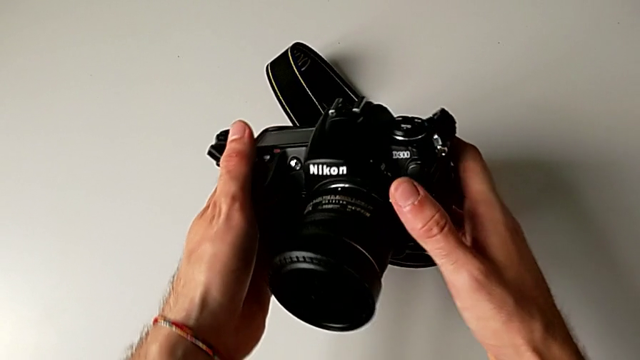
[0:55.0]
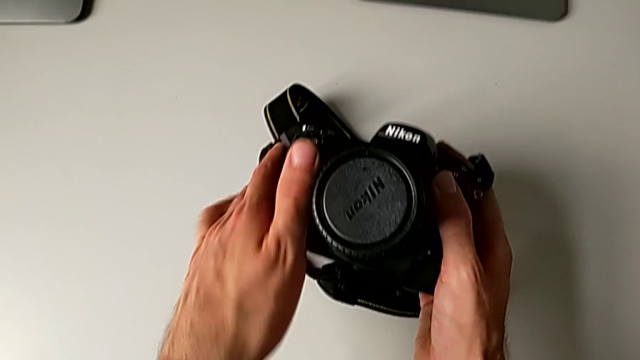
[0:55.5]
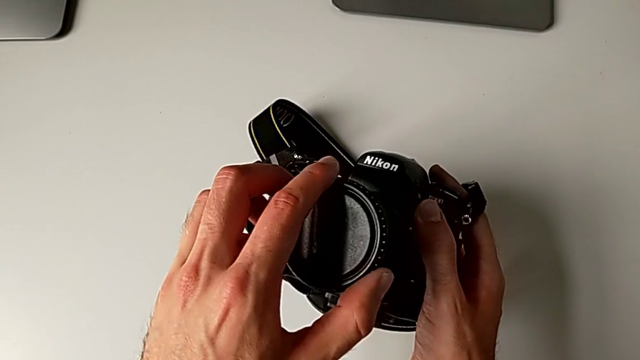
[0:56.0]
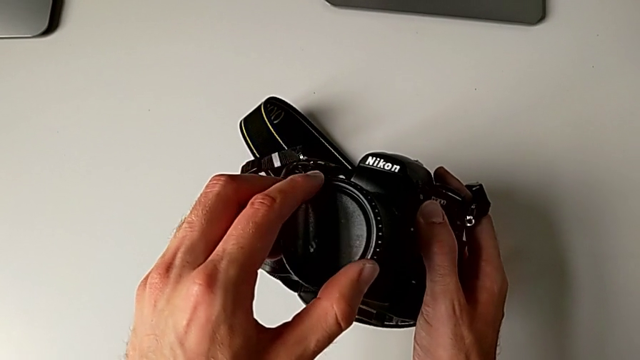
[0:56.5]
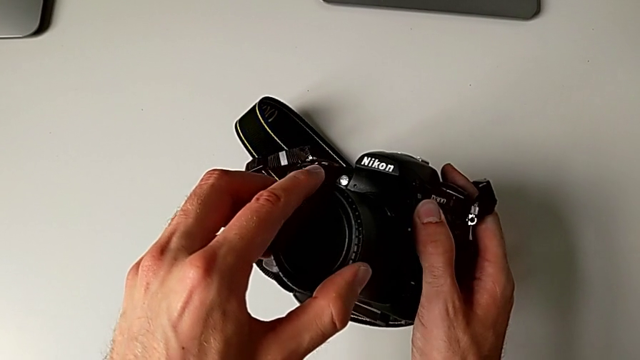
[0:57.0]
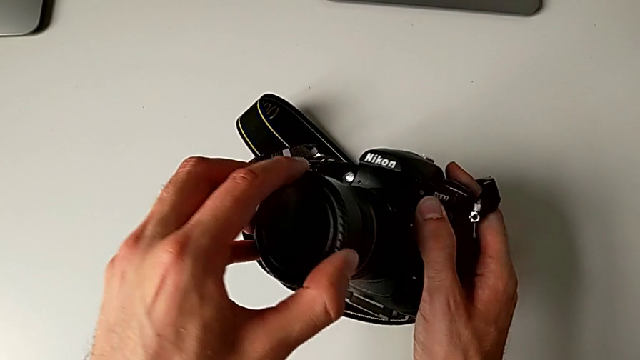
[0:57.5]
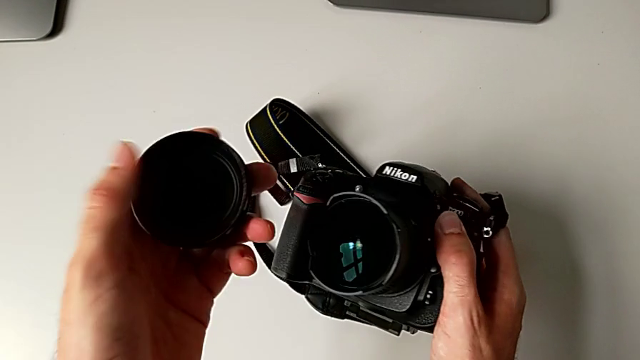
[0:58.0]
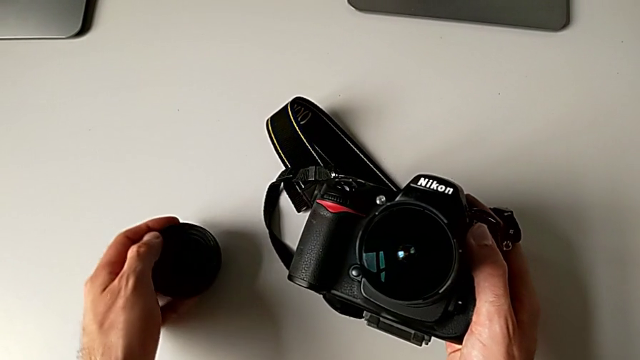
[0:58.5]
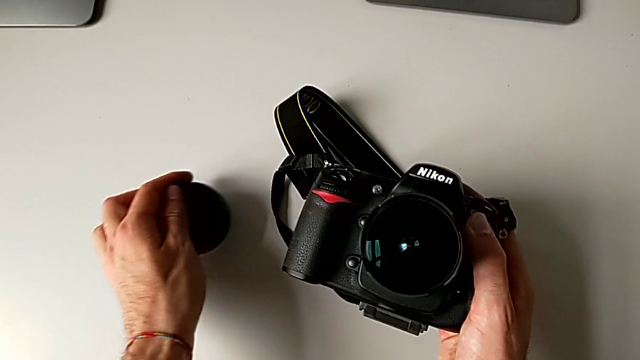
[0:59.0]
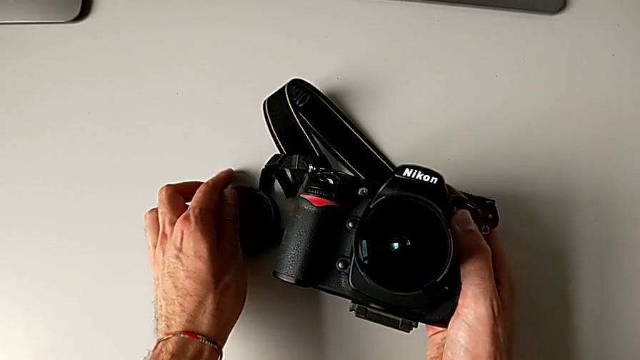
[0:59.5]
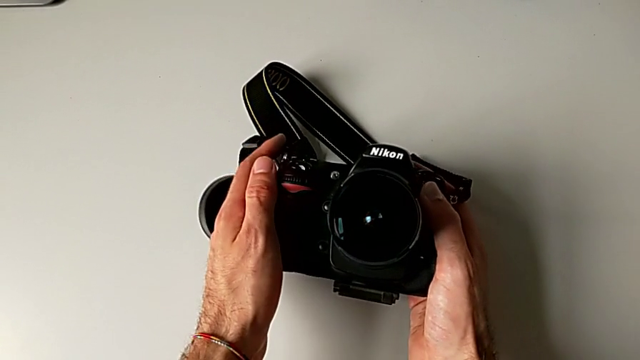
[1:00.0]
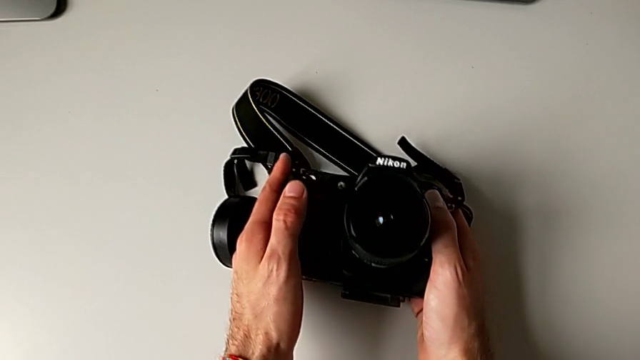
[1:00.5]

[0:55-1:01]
The camera wearer detaches the lens cover. They grab the lens cover, withdraw it, place it and hold the DSLR.

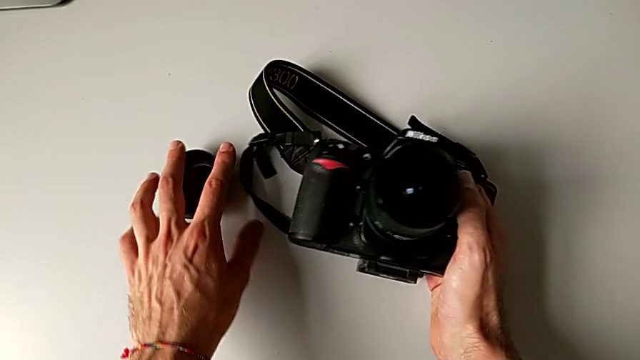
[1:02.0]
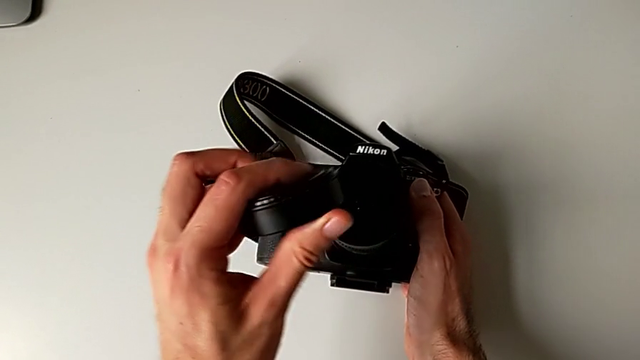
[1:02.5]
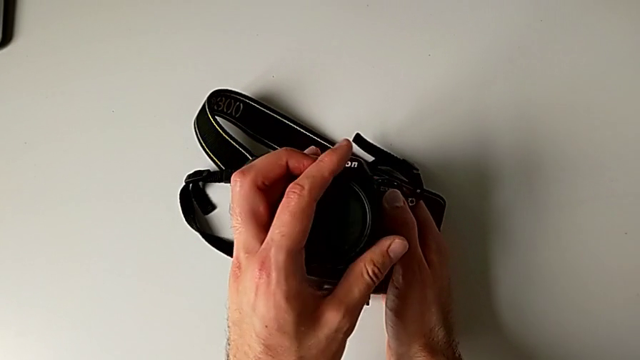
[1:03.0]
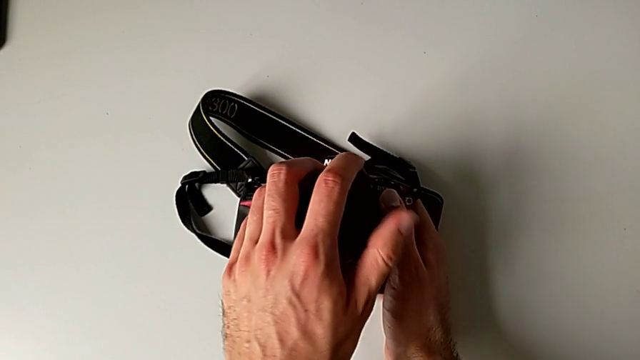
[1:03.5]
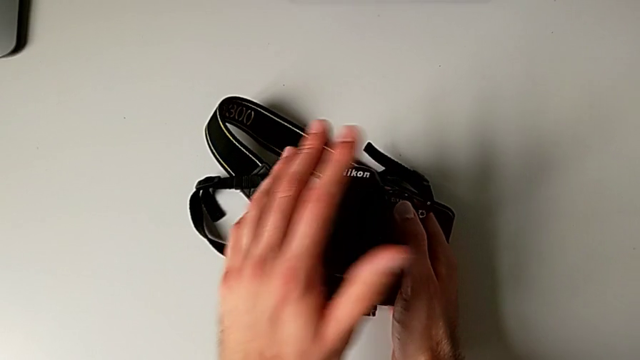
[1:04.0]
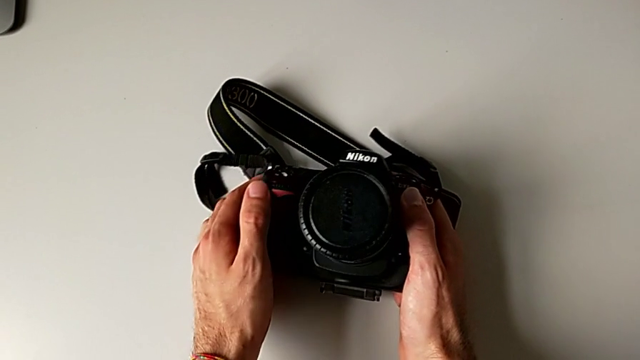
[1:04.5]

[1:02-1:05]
The camera wearer assembles the lens cover. They grab the lens cover and assemble it.

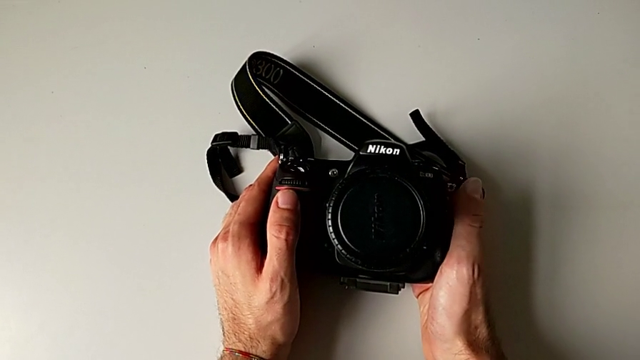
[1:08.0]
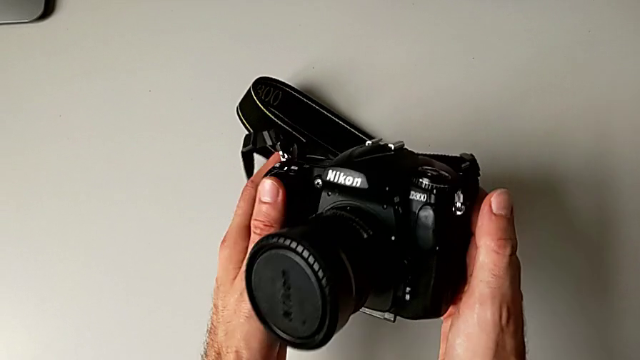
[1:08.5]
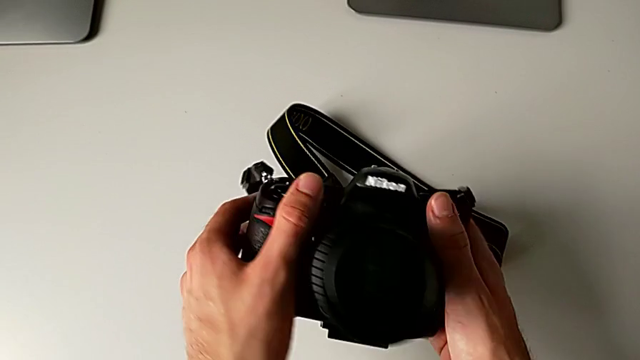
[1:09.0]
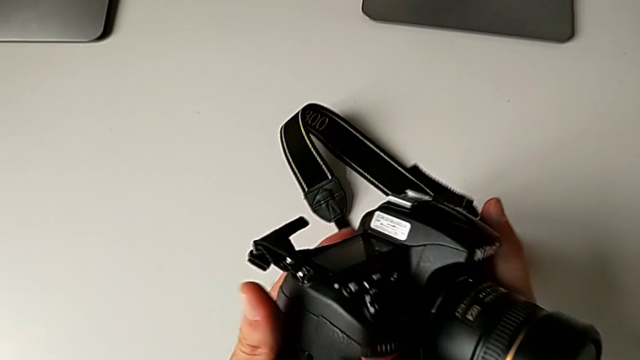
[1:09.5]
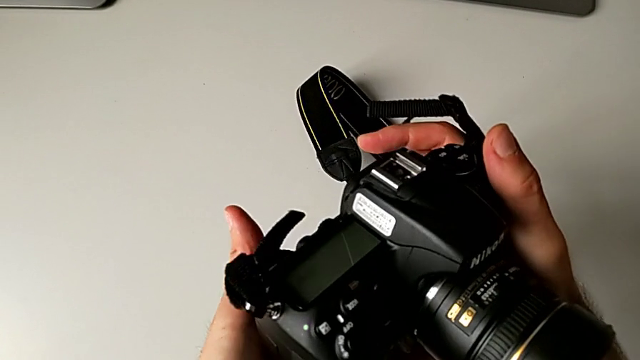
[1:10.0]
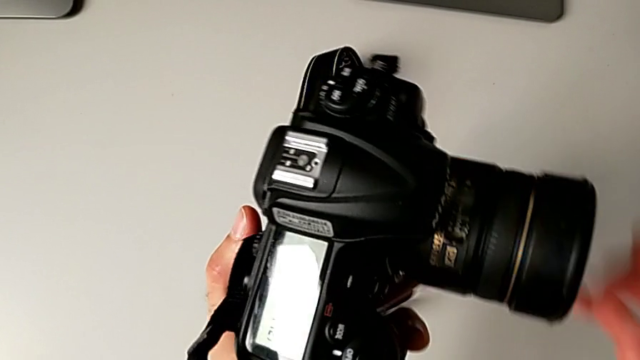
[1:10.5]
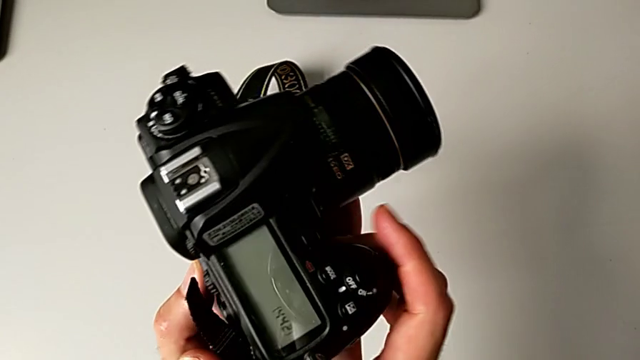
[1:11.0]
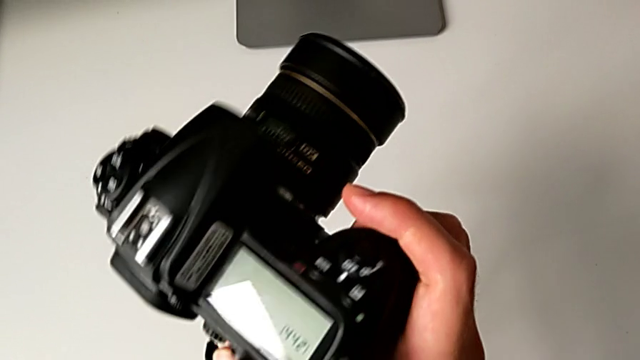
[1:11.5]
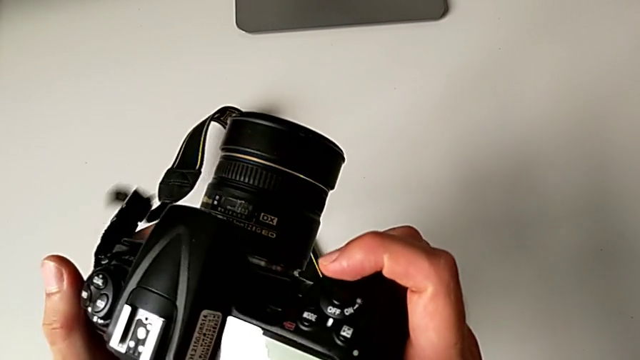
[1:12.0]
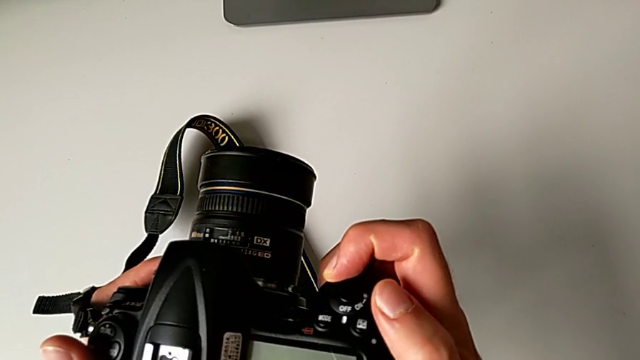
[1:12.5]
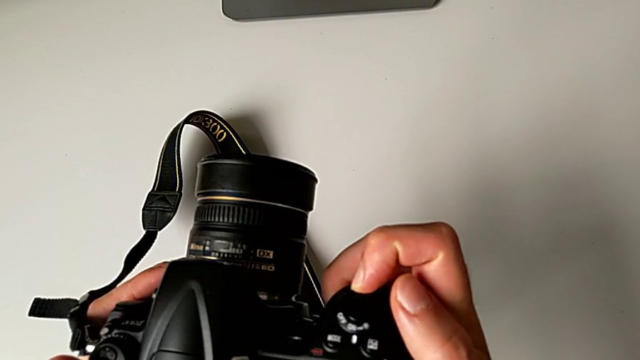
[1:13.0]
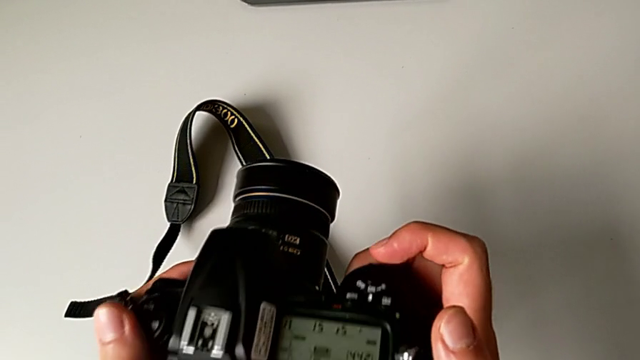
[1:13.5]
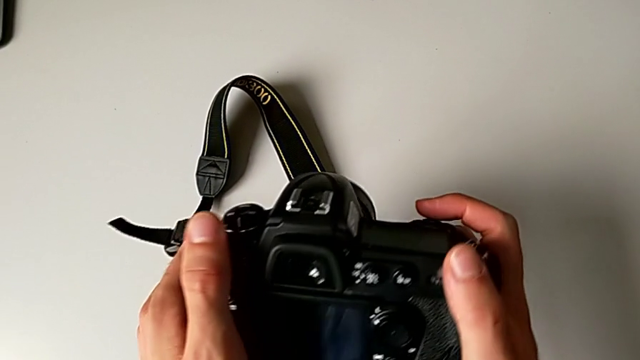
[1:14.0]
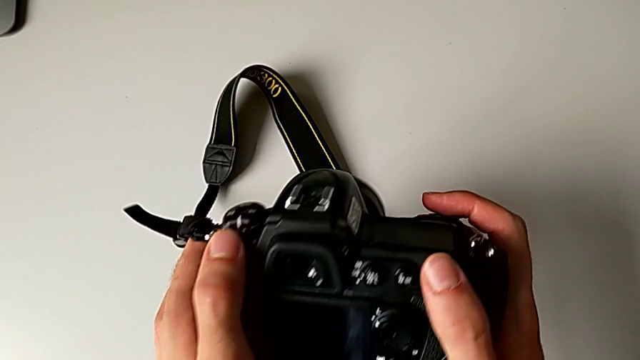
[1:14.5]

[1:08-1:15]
The camera wearer turns on their DSLR. They rotate the DSLR and slide the power button.

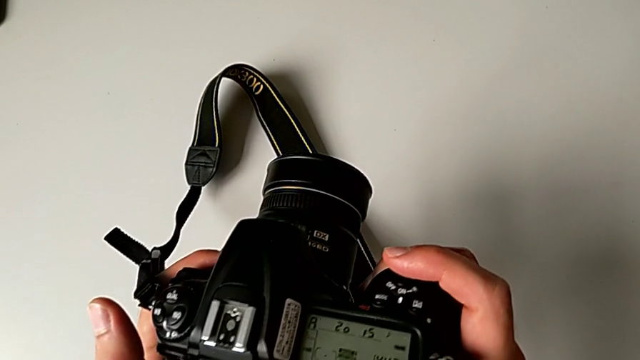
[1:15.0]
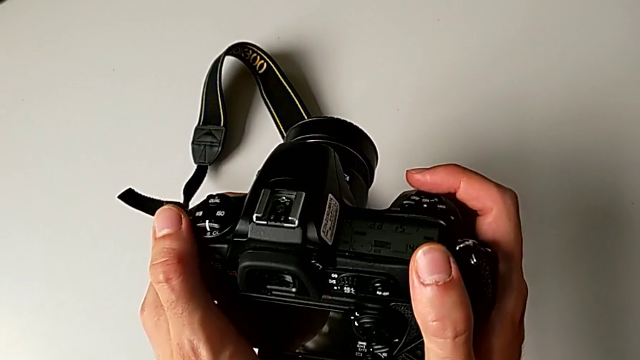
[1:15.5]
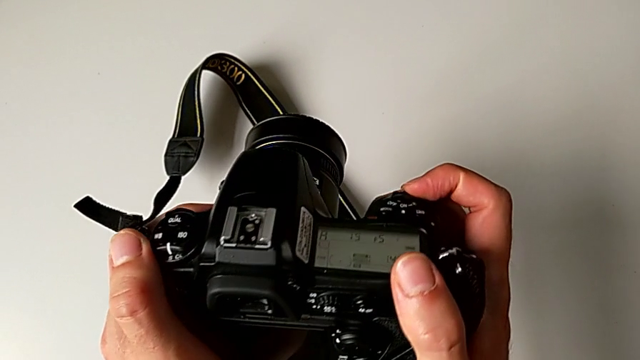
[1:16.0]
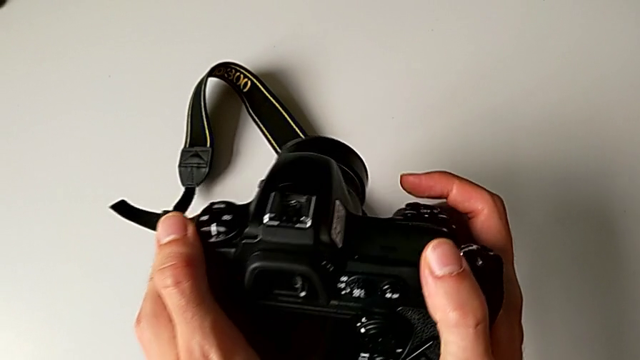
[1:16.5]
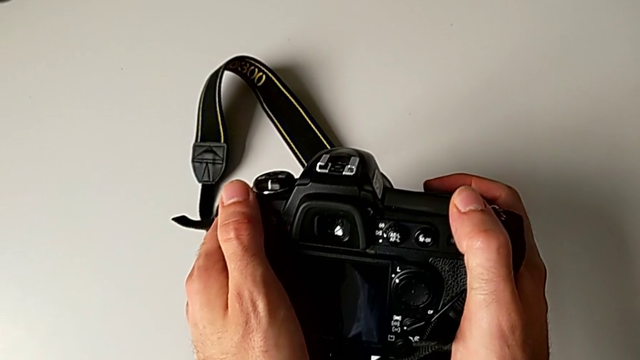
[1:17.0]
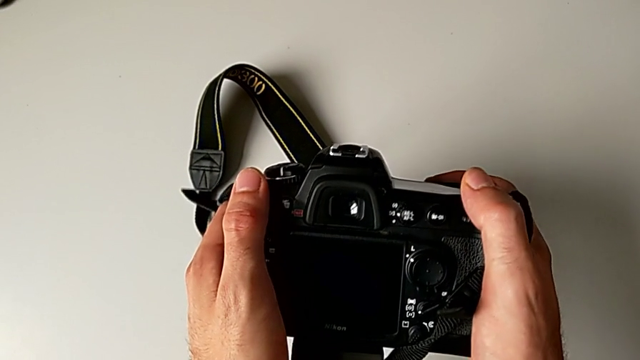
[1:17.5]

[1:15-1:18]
The camera wearer turns off the DSLR. They slide the power button.

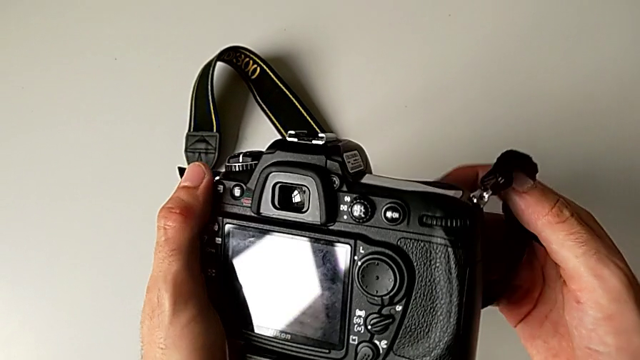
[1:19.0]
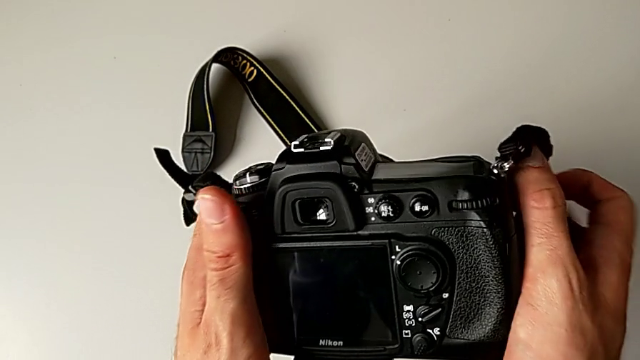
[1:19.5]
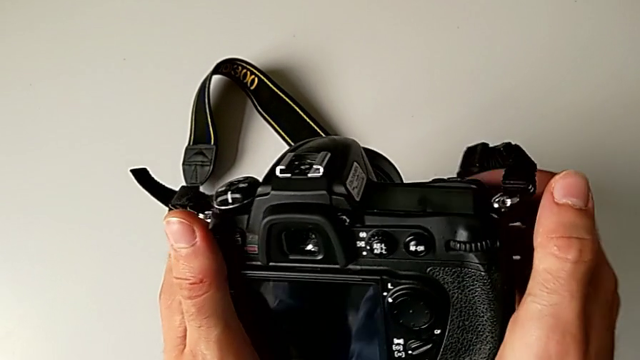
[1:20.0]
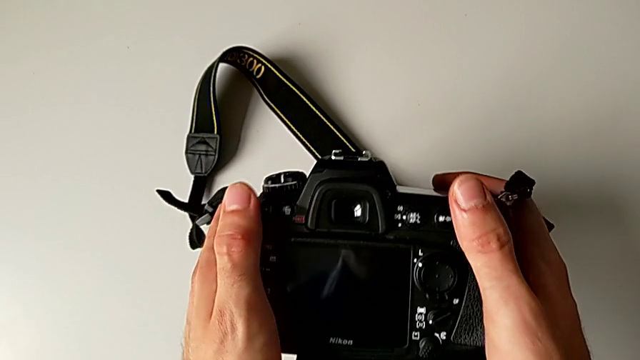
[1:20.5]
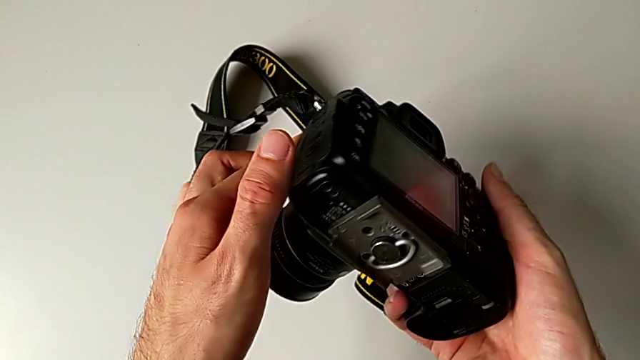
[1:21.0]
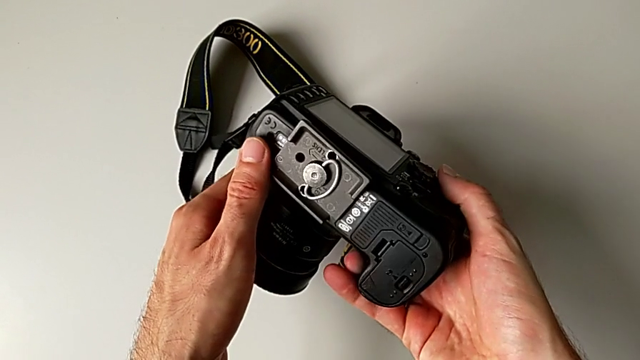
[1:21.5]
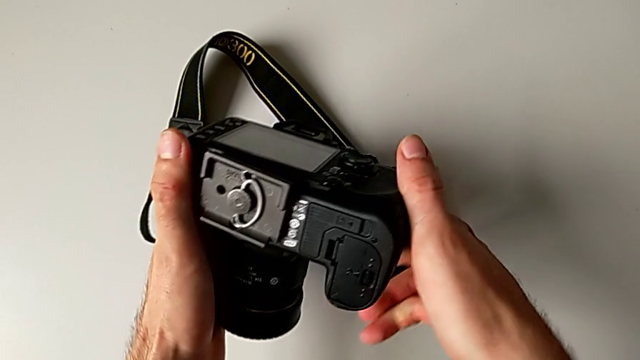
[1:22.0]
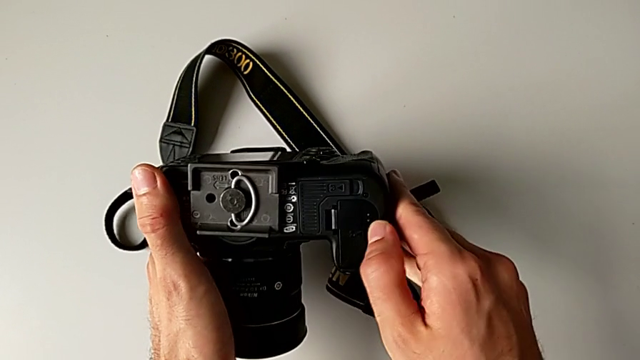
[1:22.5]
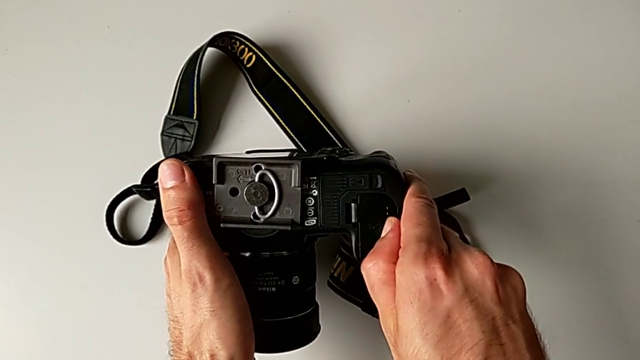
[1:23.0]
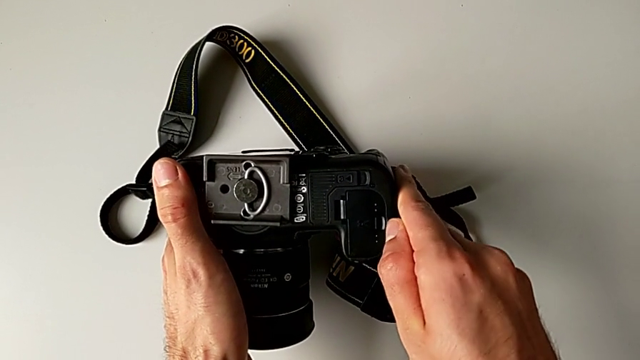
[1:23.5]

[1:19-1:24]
The camera wearer is exchanging the battery. They rotate the DSLR and begin to wrongly pull the battery door, trying to lift the lid on the wrong side.
